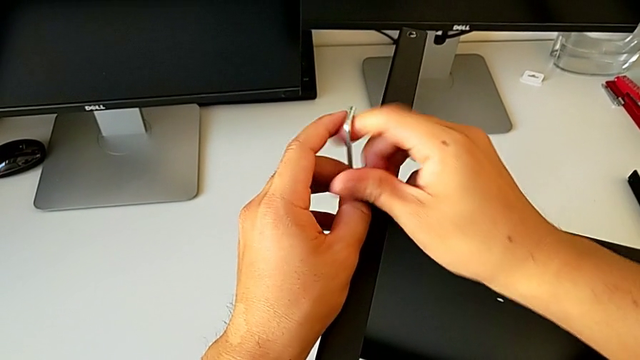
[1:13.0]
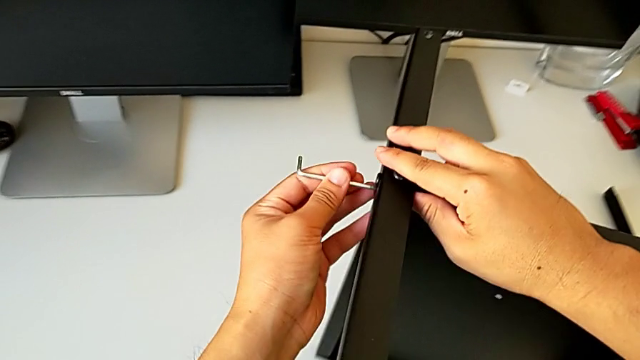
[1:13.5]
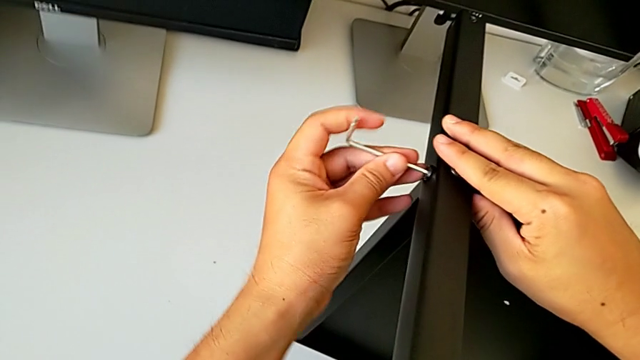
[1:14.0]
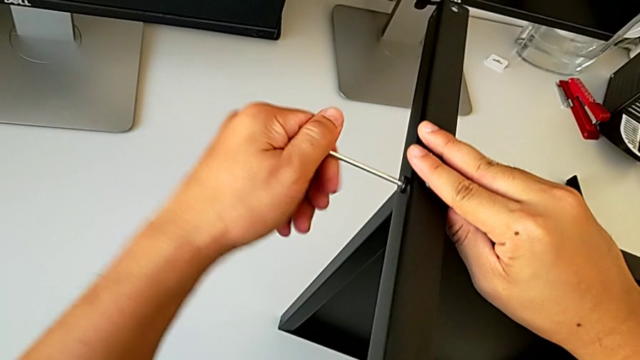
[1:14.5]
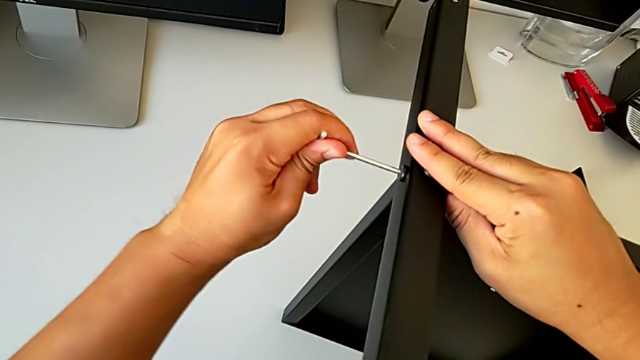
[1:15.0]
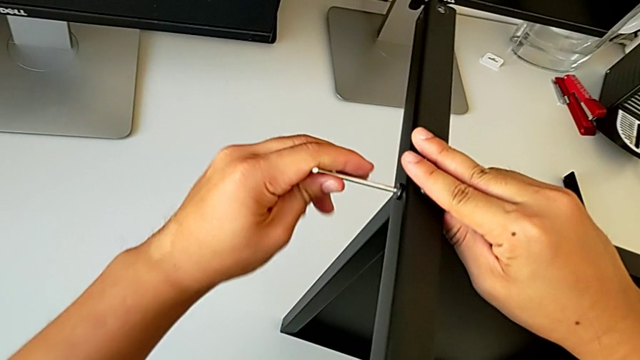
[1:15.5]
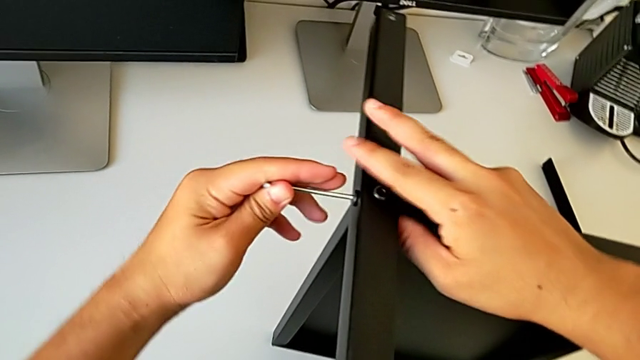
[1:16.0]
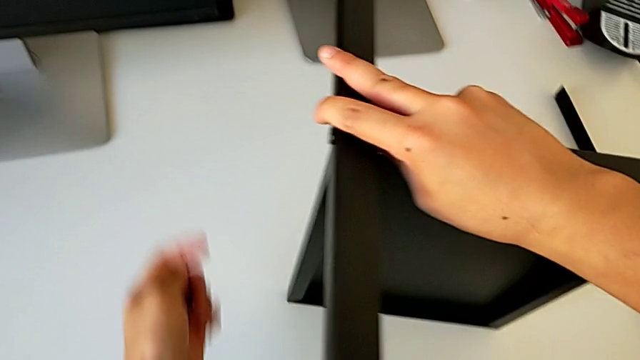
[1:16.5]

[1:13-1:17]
The camera wearer is assembling the second leg of the table. They withdraw the Allen wrench, insert it, screw the hex socket head and withdraw the Allen wrench.

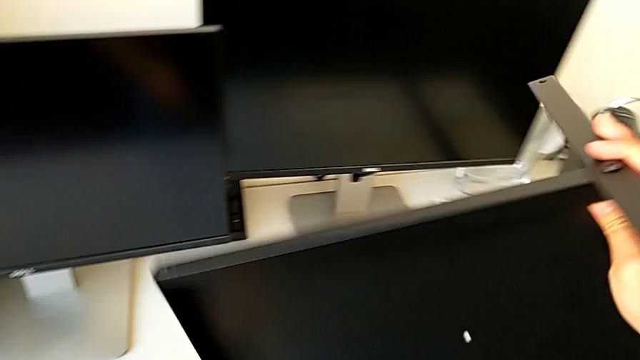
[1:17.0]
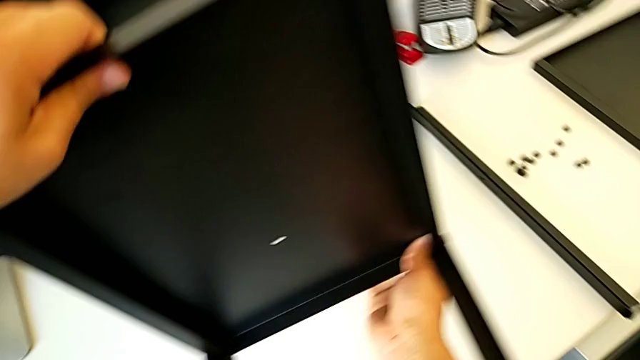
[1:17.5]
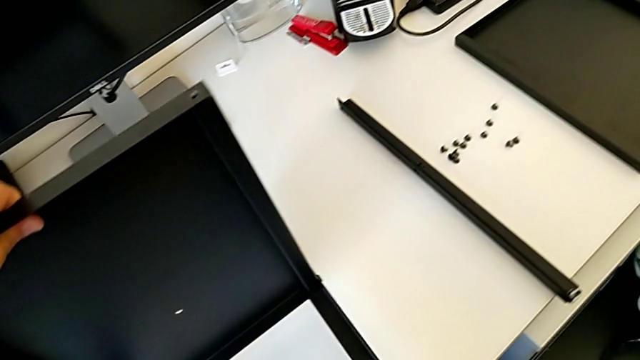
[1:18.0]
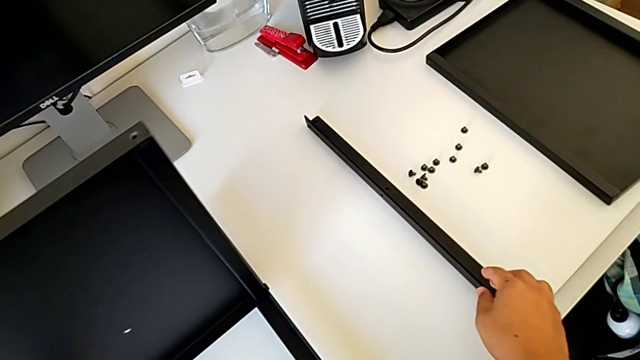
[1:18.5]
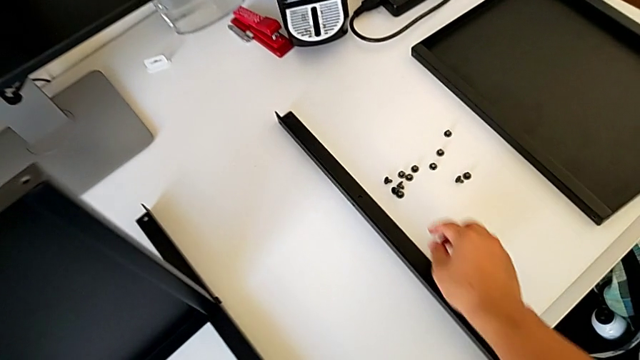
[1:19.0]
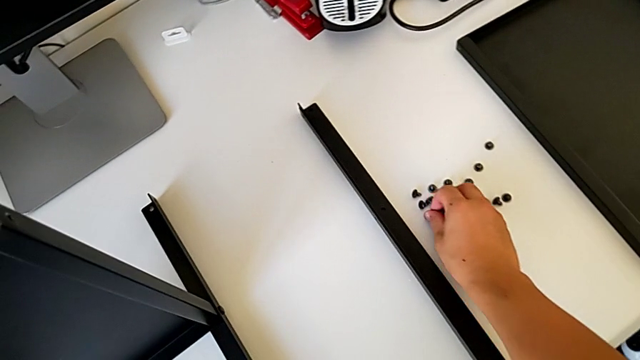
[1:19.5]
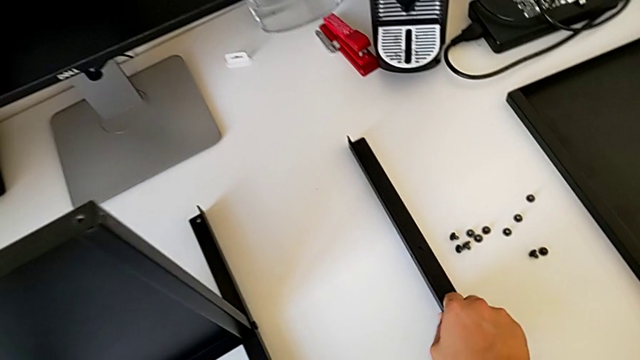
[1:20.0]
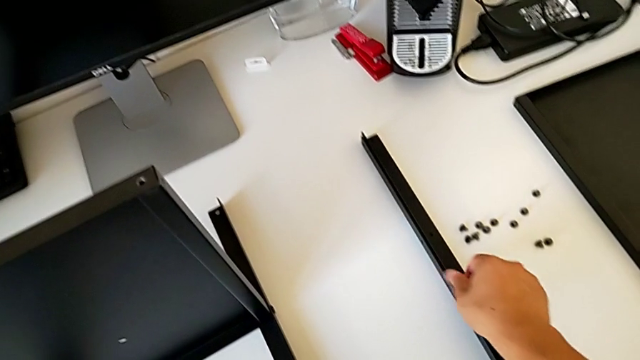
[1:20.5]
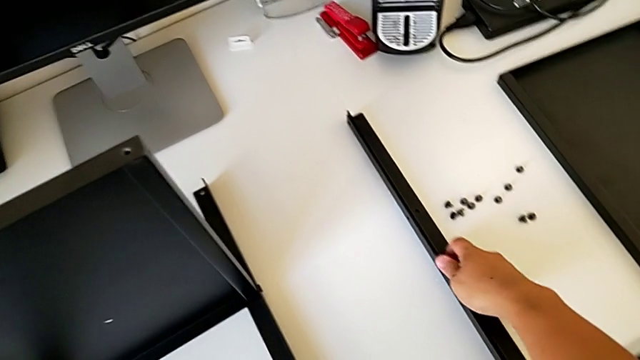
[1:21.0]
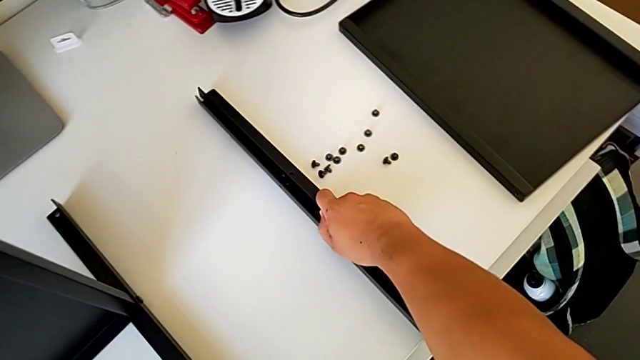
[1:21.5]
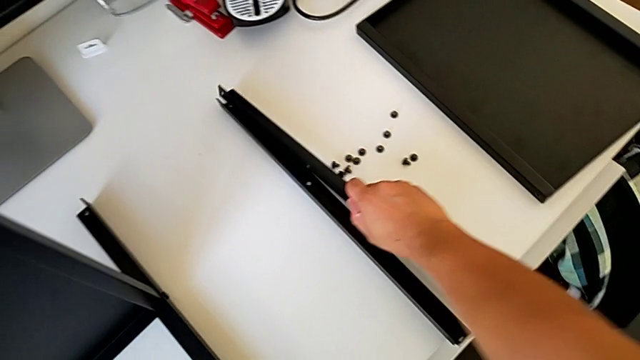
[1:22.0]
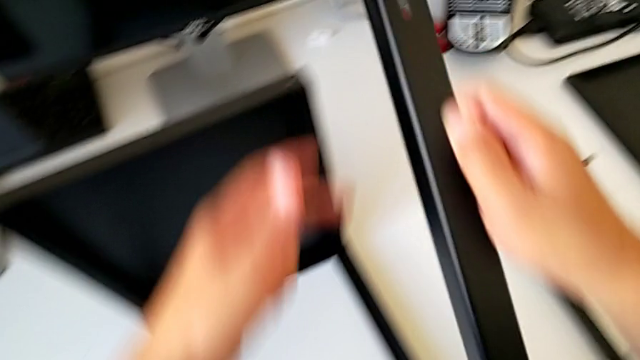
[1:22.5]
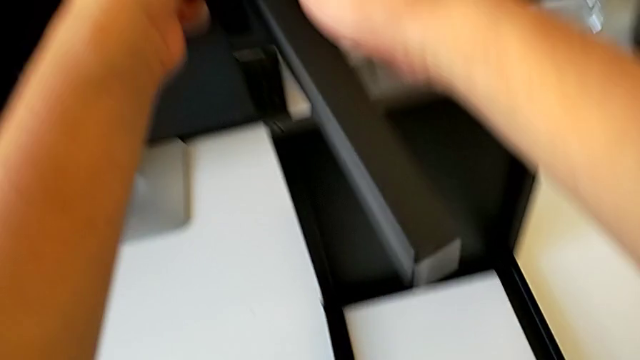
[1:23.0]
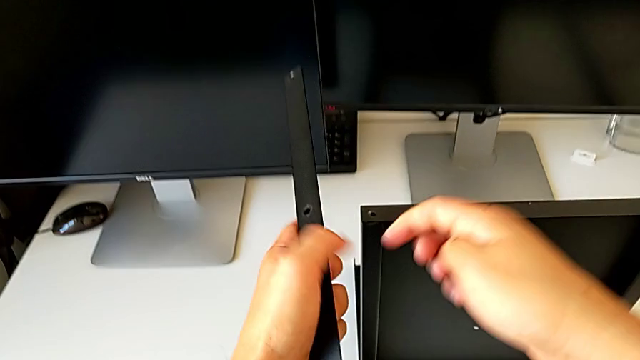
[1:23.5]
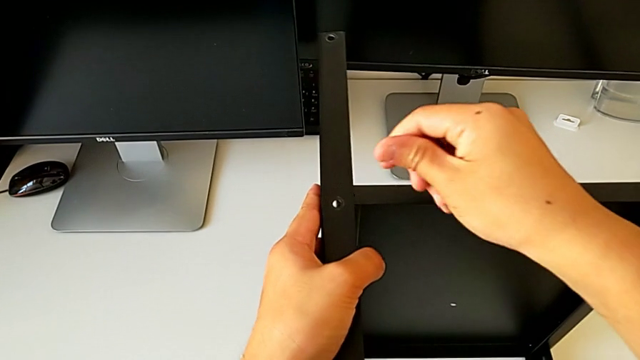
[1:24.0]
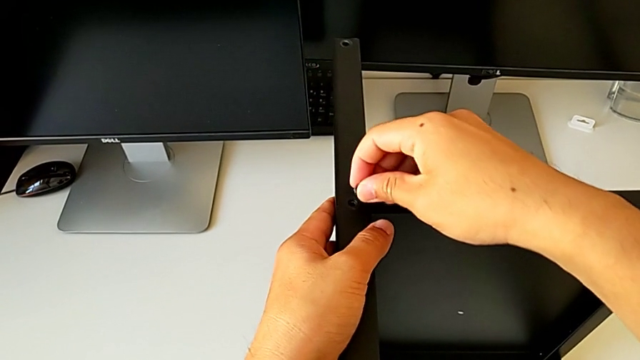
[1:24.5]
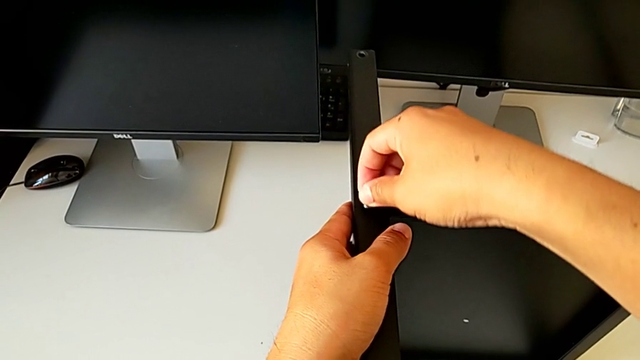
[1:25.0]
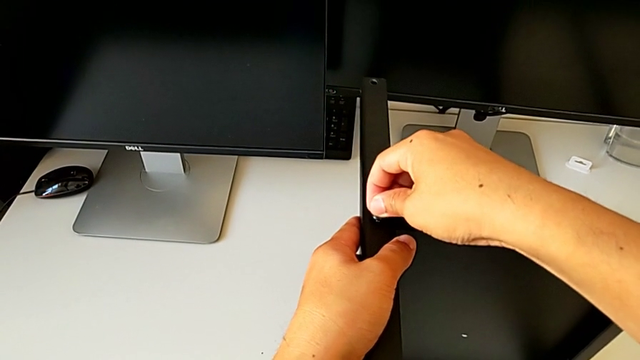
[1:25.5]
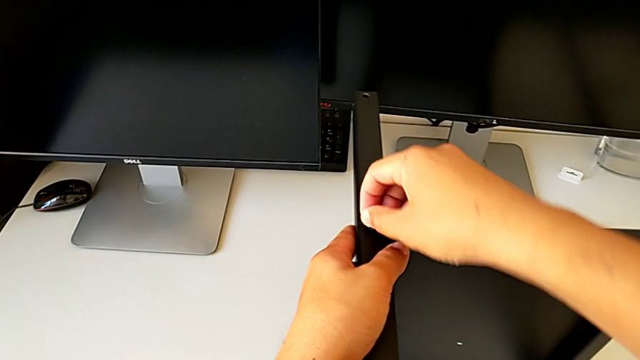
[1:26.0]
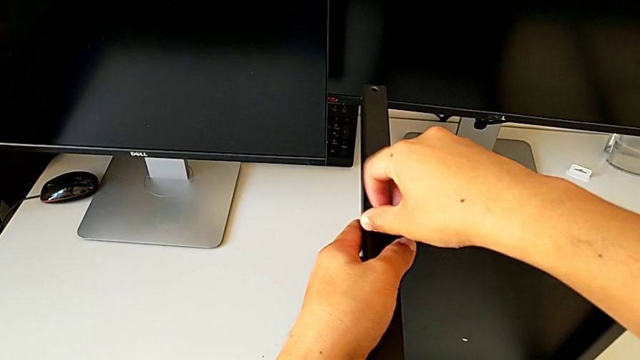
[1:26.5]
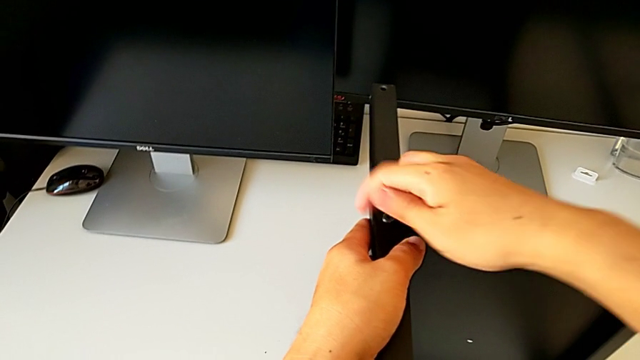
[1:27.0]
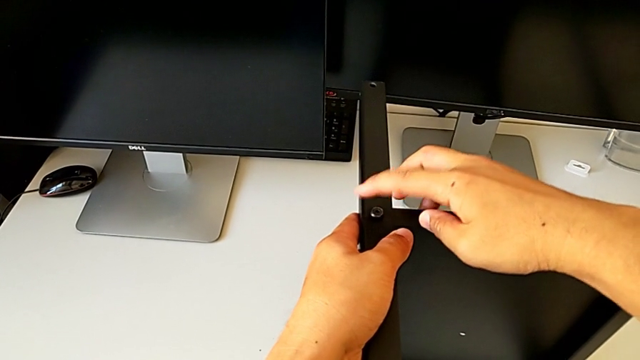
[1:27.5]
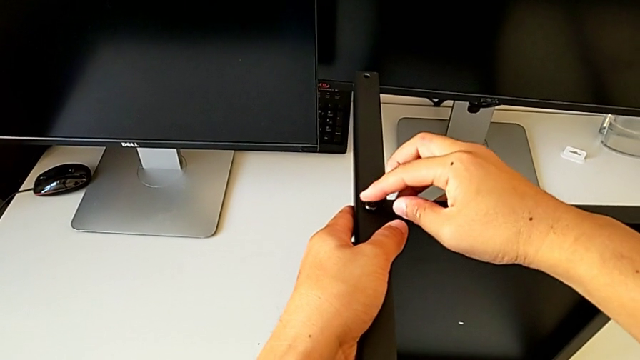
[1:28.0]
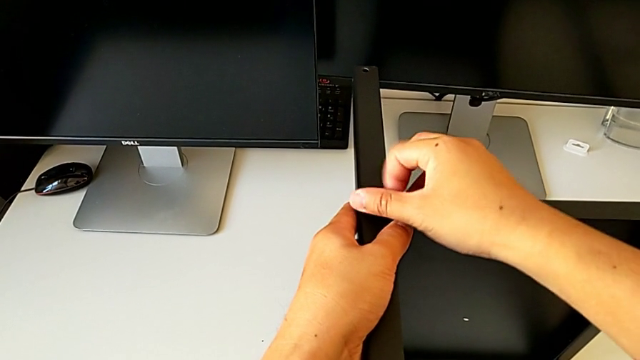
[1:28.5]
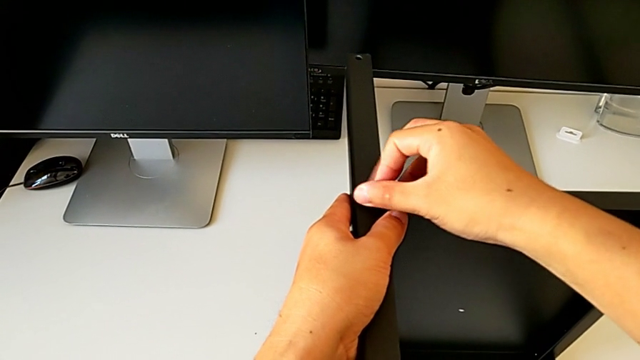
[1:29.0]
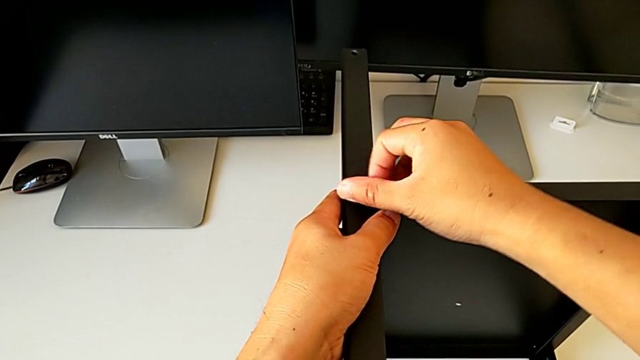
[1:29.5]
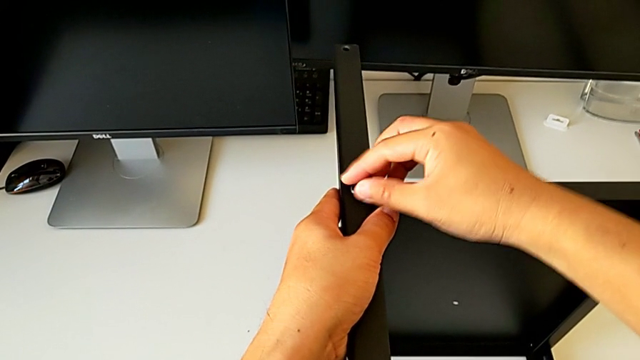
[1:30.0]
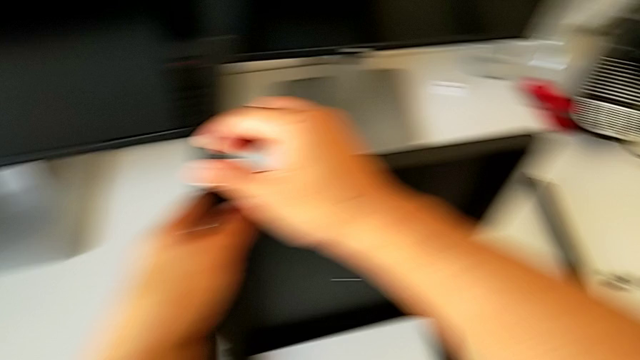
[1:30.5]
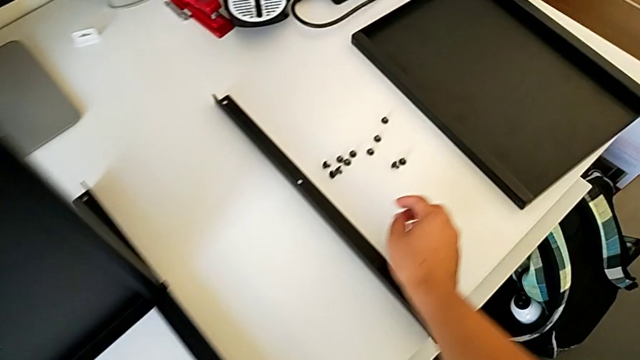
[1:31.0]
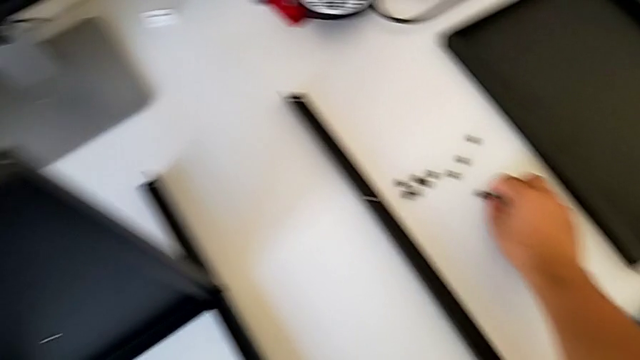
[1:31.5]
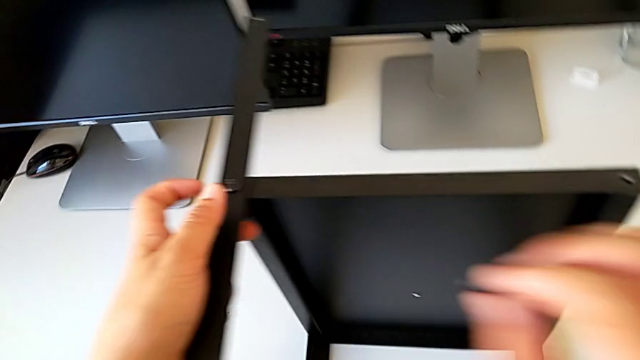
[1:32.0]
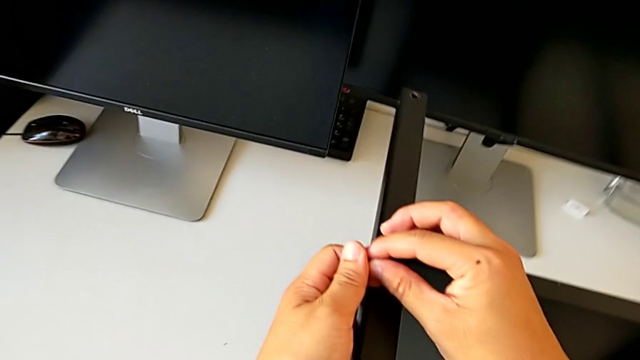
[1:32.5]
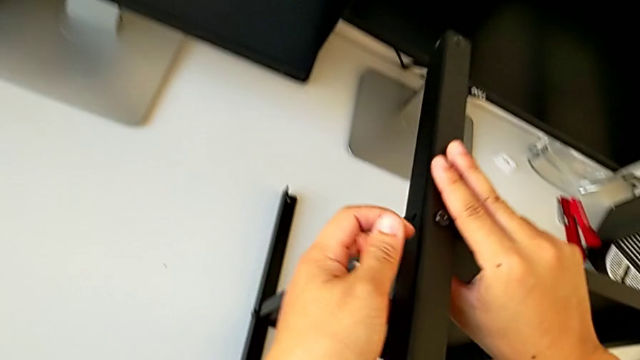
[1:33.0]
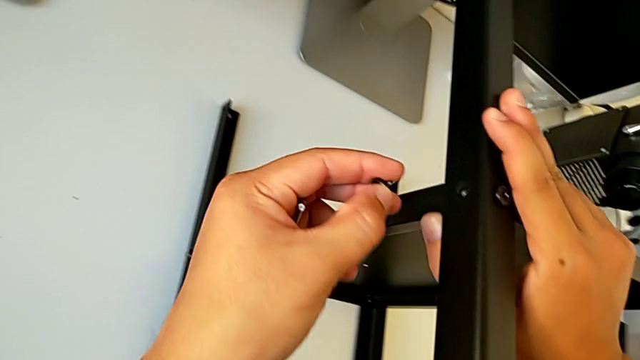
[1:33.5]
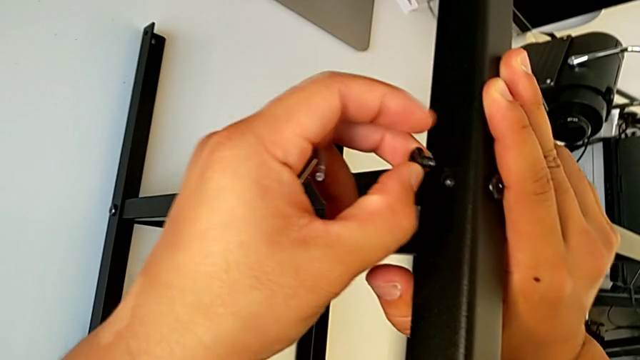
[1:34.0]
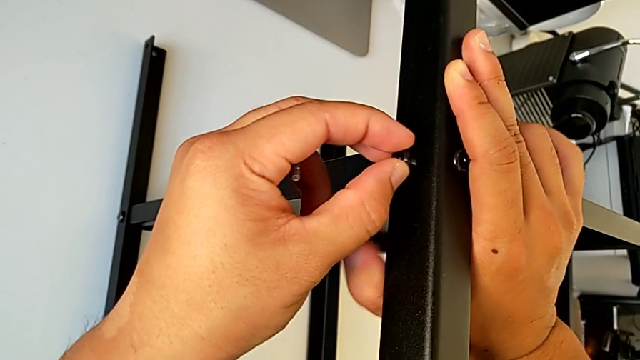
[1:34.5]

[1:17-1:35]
The camera wearer is assembling the third leg on the shelf. They rotate the nightstand, place it, grab the hex socket head, grab the leg, align it, insert the hex socket head, screw it, grab it and insert it.
